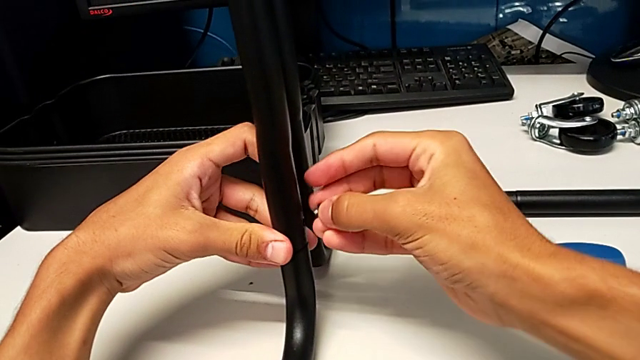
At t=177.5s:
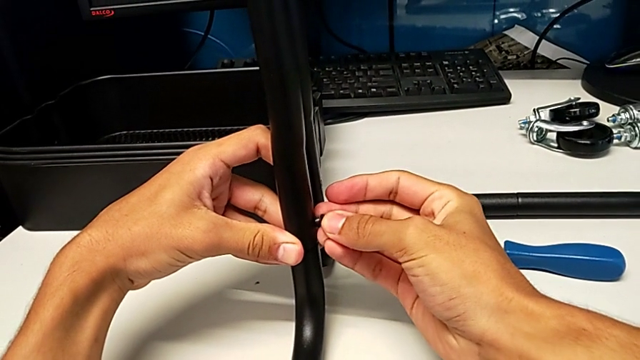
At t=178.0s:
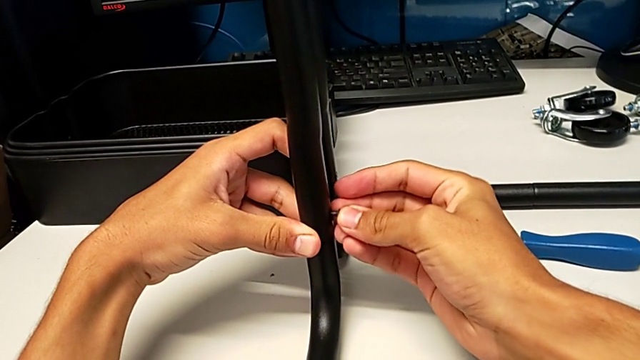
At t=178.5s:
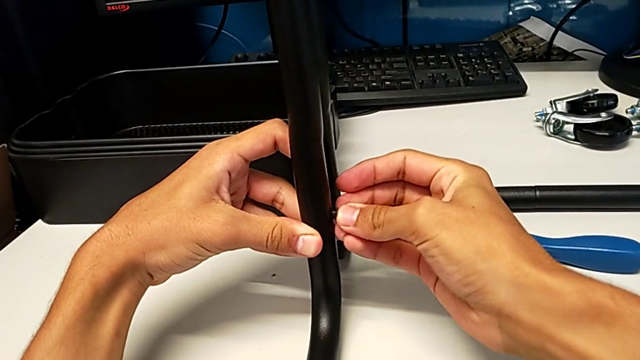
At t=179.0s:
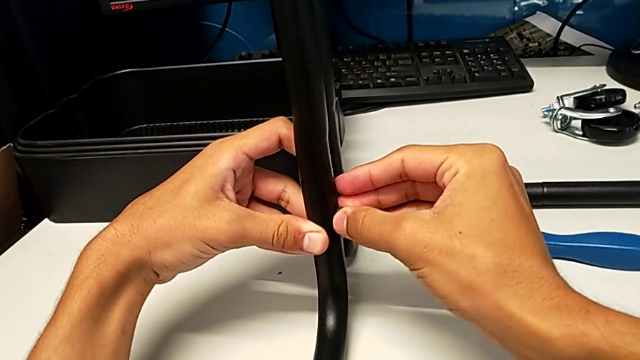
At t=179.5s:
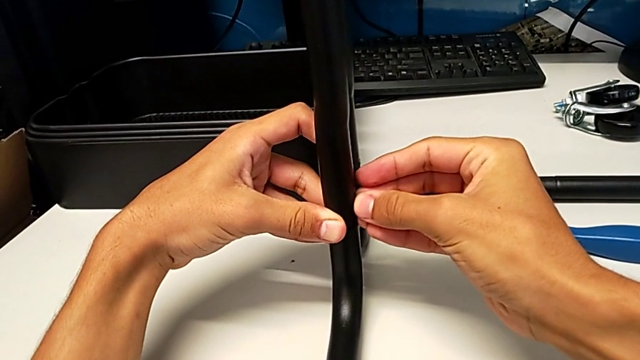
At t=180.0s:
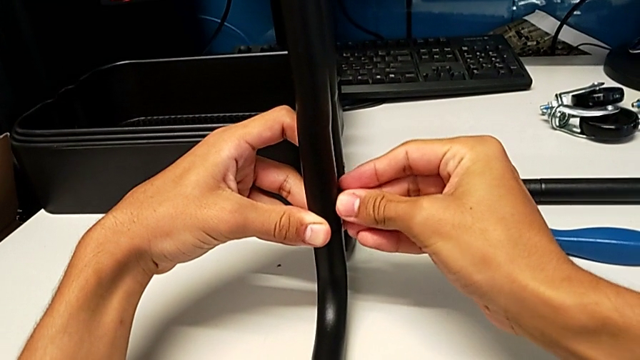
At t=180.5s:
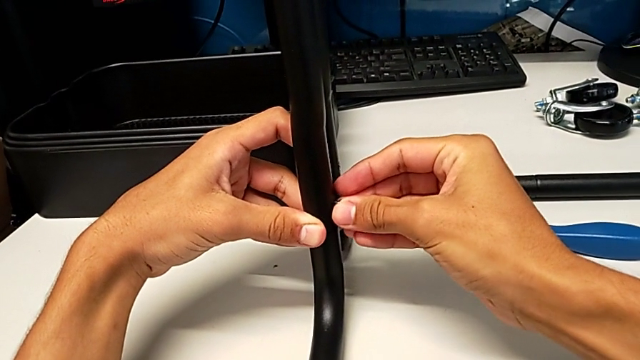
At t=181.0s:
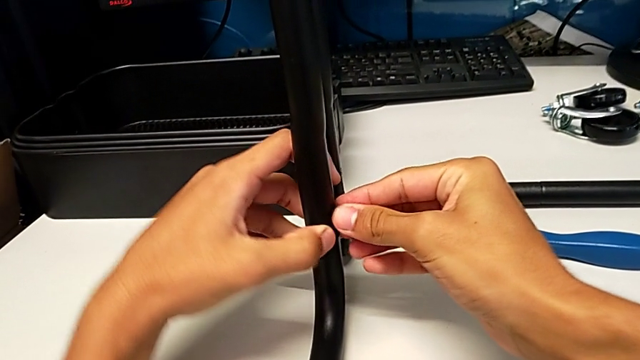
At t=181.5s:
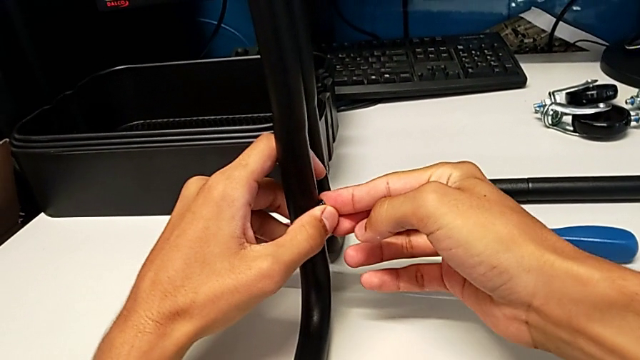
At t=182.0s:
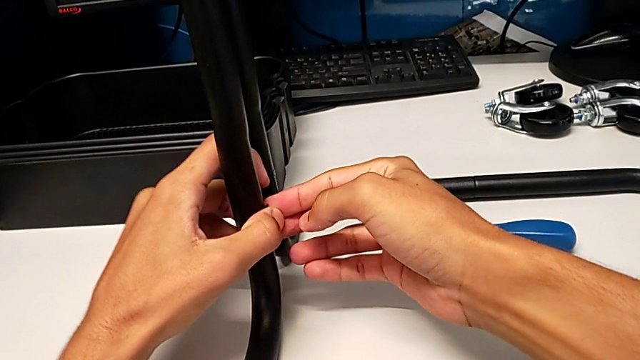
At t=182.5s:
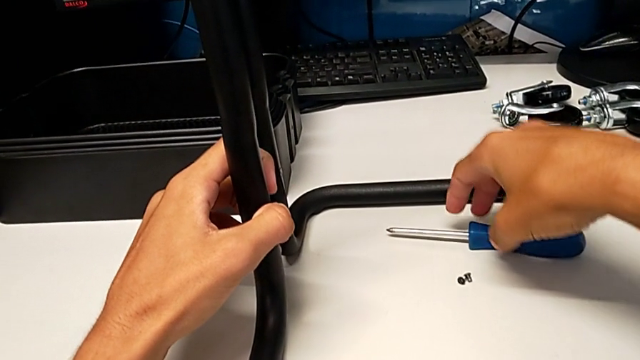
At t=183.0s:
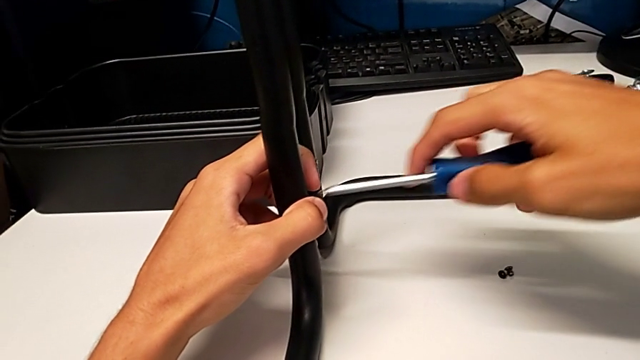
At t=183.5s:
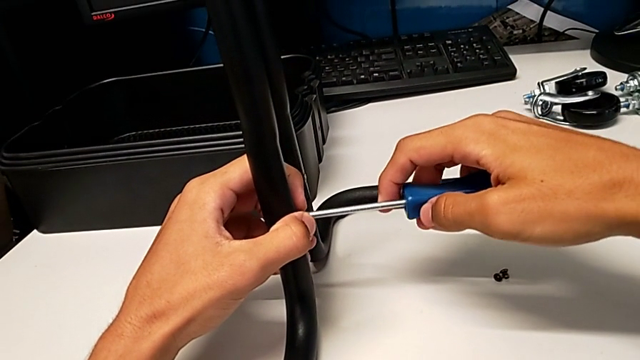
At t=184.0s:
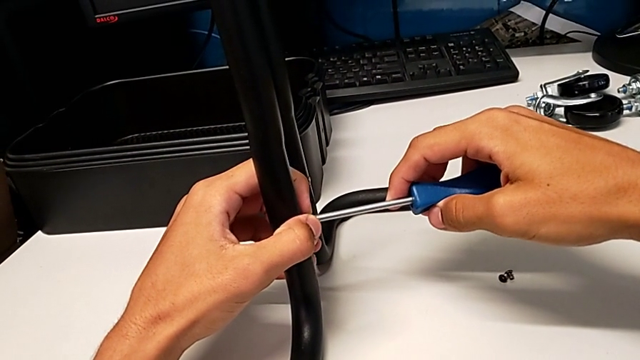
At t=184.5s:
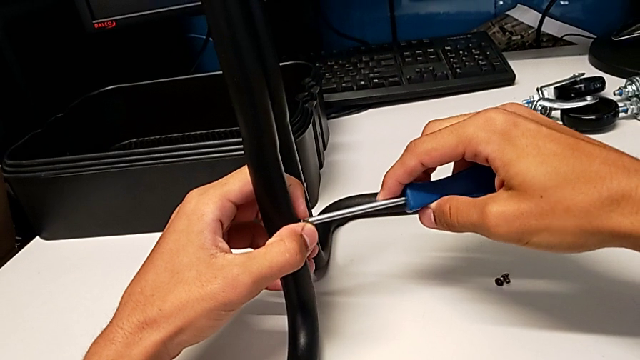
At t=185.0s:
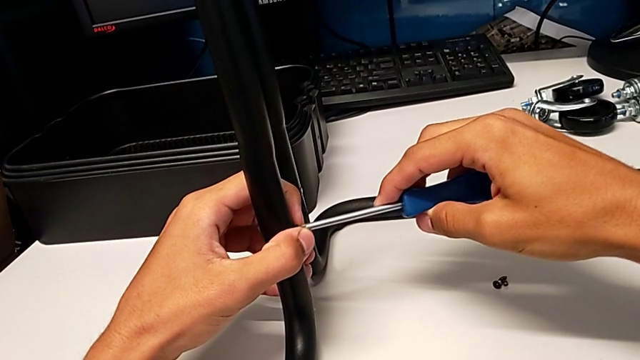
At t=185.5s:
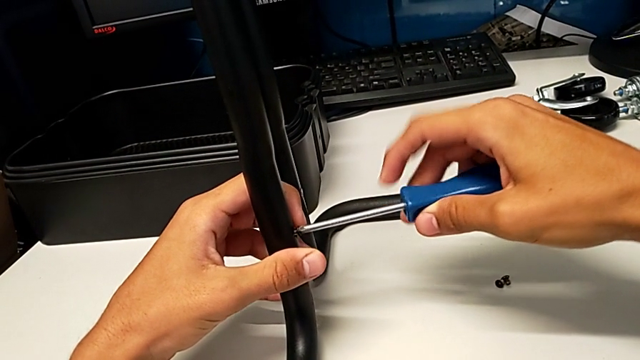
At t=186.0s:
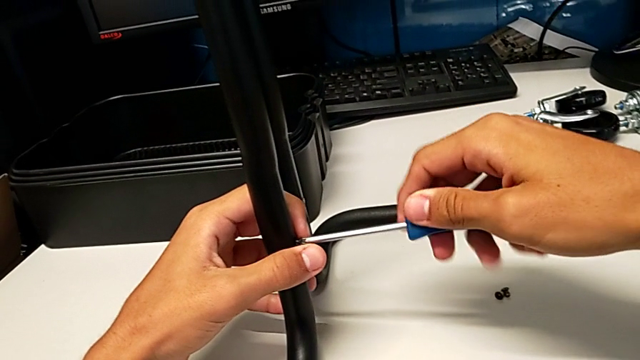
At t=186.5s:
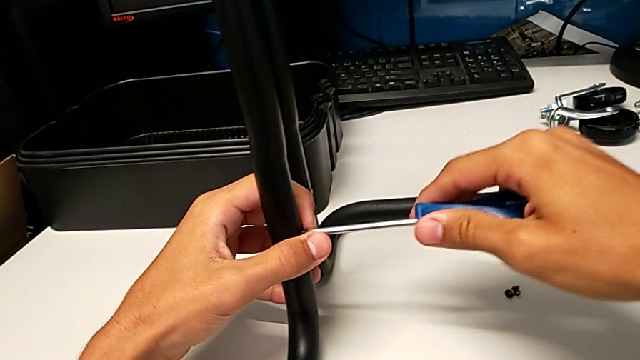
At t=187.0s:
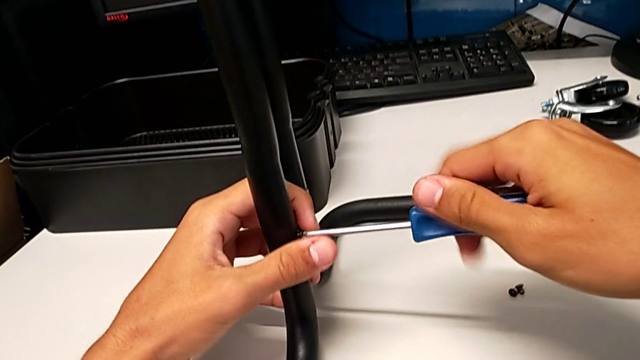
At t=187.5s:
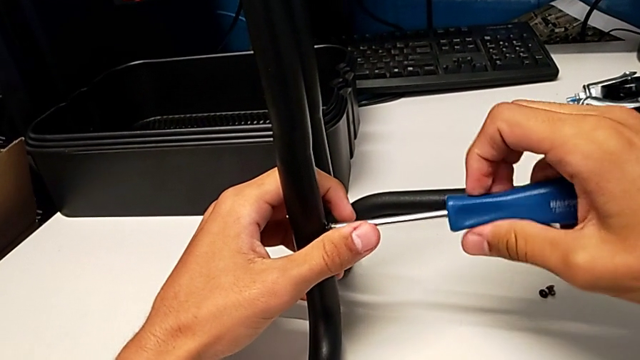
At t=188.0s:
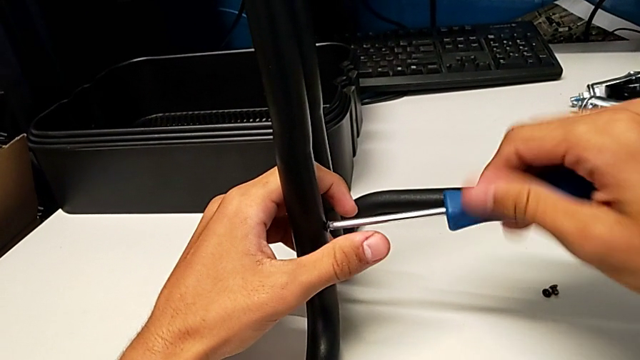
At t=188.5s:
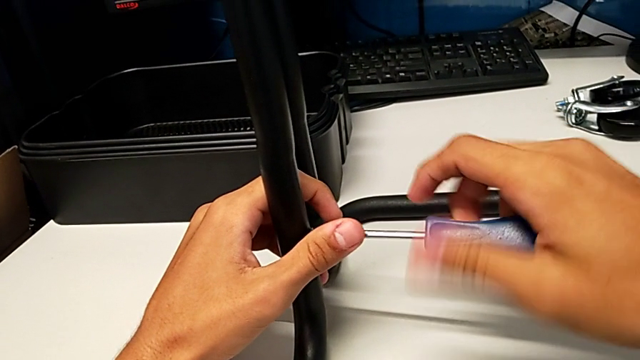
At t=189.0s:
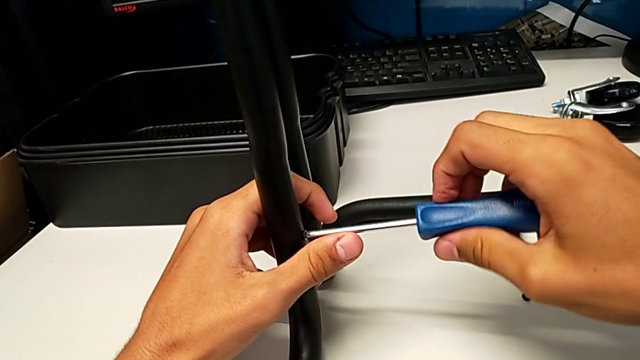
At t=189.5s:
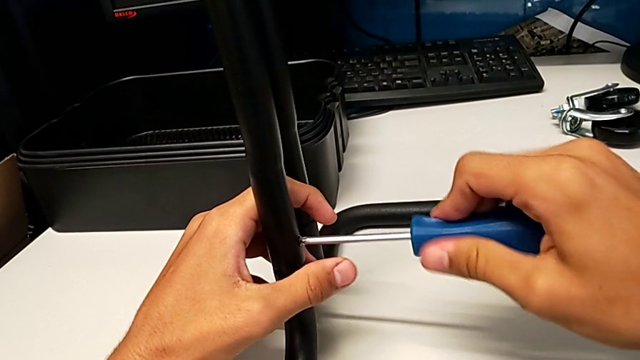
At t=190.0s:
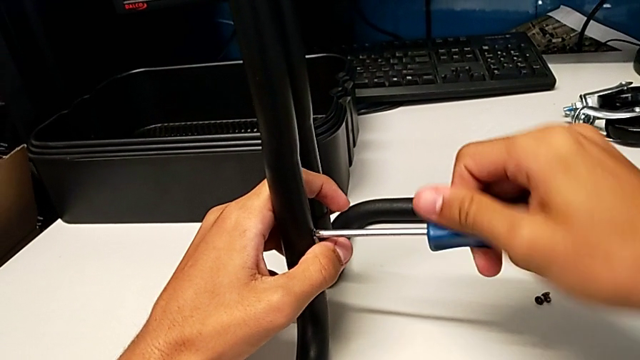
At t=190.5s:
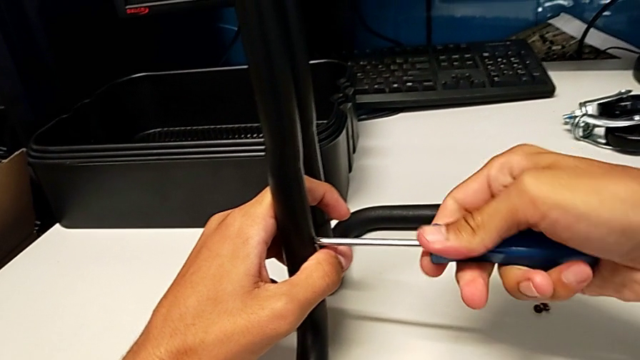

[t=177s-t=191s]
The camera wearer is assembling the brackets to the base of the shelf. They insert the screw, grab the screwdriver, insert it and screw the screw.

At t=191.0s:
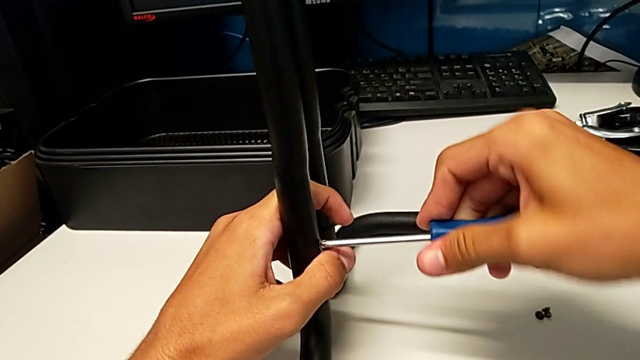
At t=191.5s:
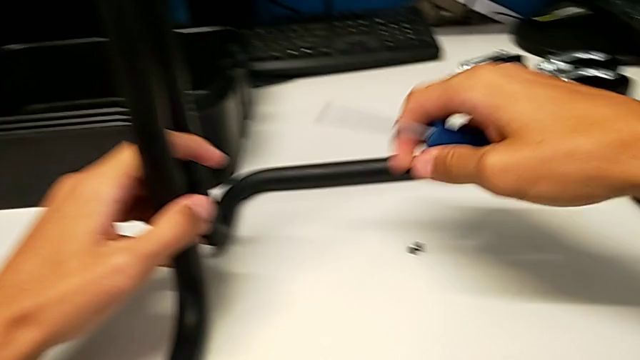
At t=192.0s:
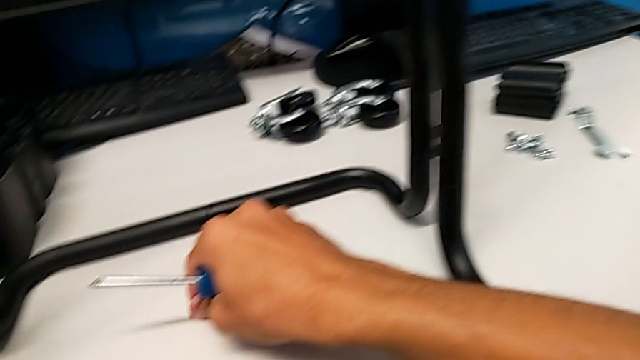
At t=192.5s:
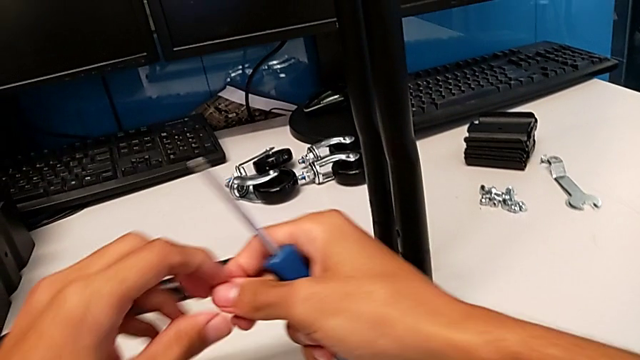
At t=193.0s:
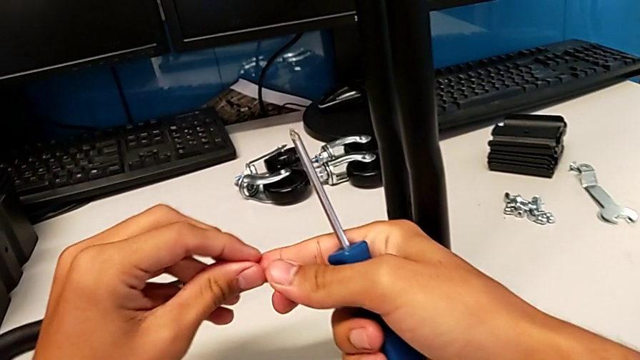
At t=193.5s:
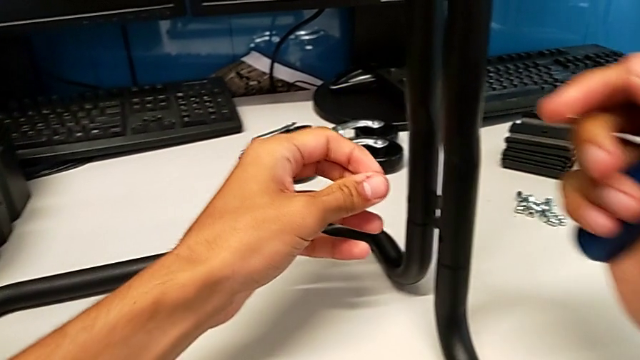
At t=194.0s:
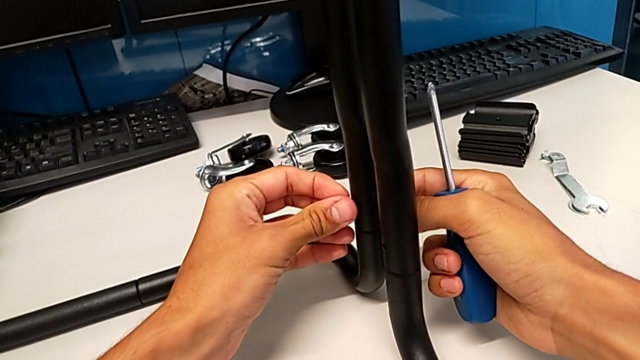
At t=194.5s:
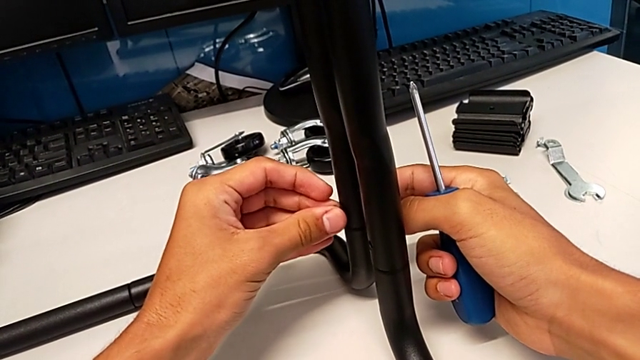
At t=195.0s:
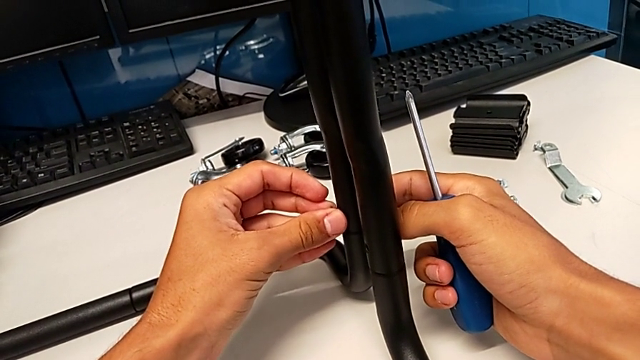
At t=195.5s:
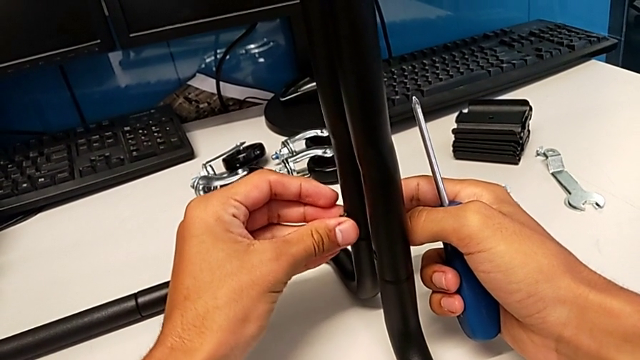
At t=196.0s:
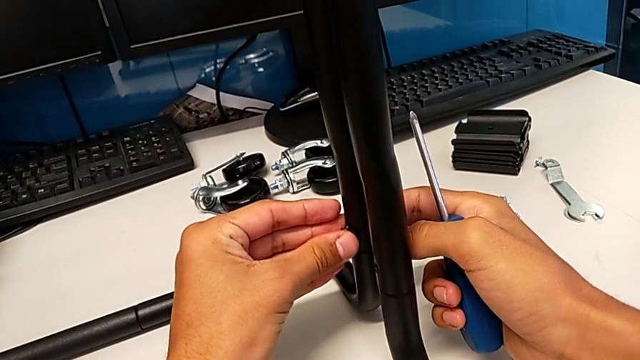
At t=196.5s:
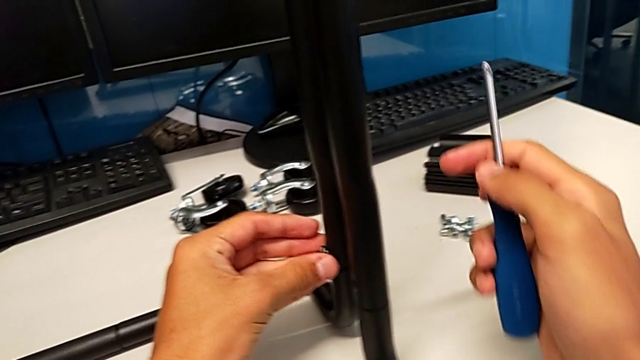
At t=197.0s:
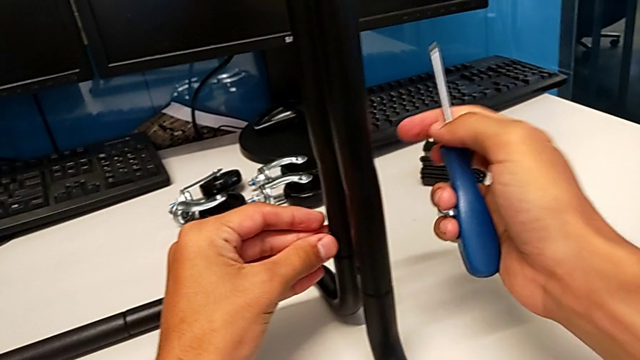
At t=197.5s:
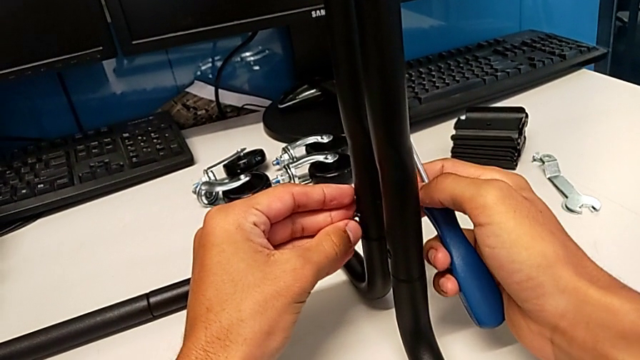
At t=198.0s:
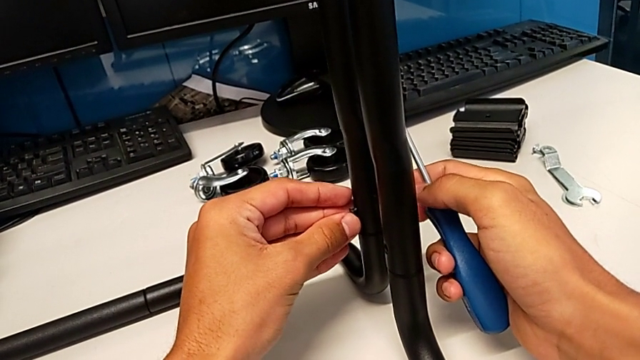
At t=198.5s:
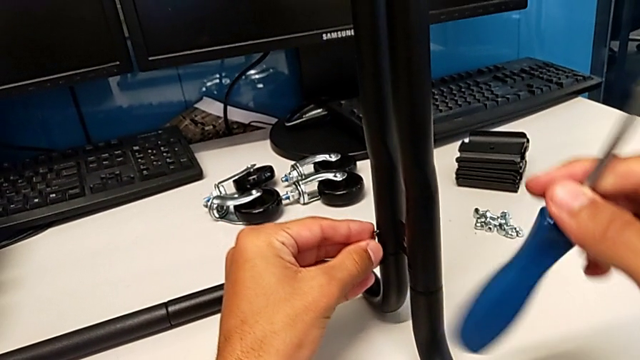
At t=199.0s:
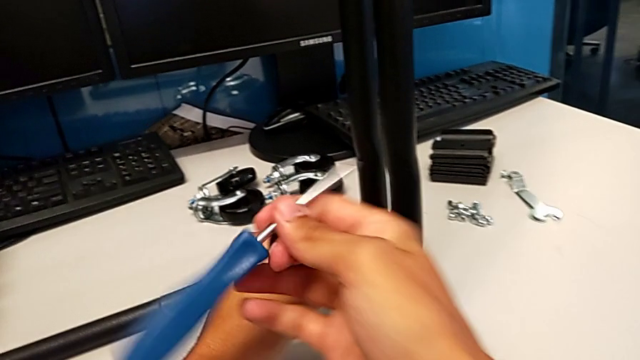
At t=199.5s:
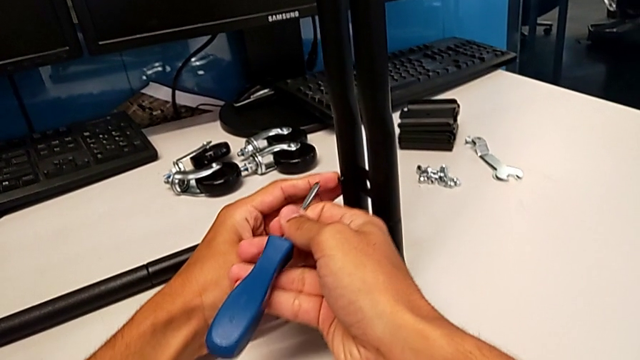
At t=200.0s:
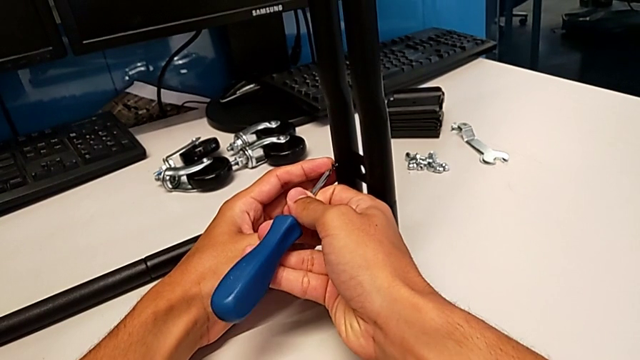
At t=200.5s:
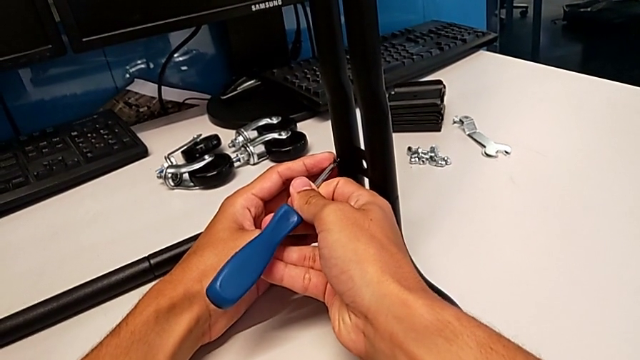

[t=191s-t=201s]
The camera wearer is assembling the brackets to the base of the shelf. They withdraw the screwdriver, grab the screw twice, insert it and insert the screwdriver.
